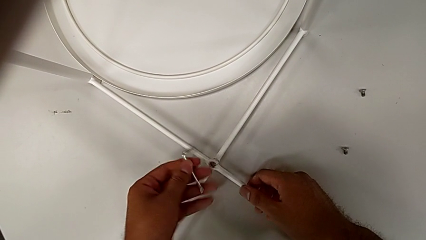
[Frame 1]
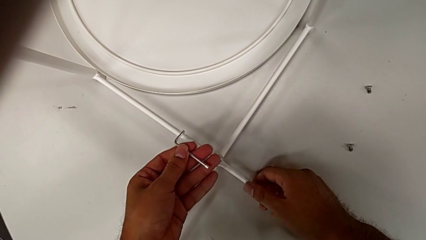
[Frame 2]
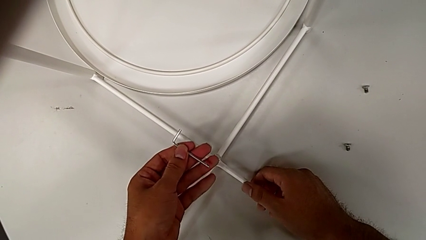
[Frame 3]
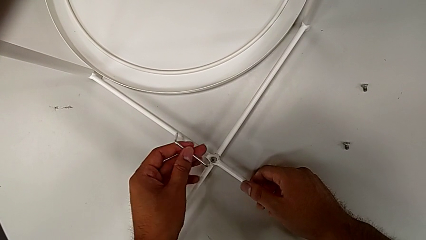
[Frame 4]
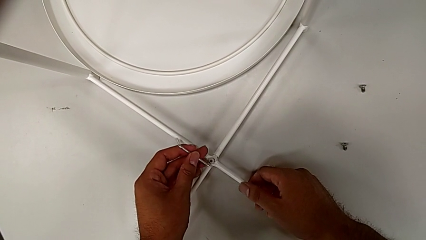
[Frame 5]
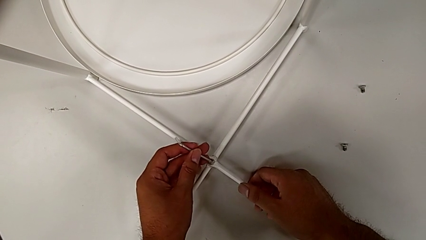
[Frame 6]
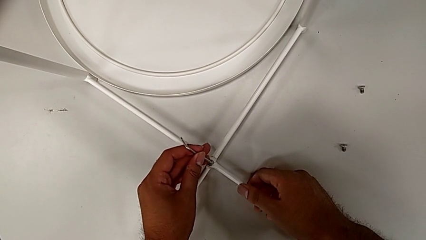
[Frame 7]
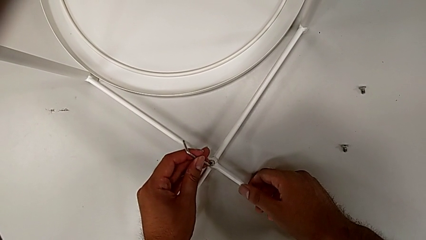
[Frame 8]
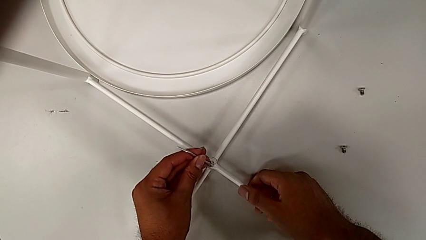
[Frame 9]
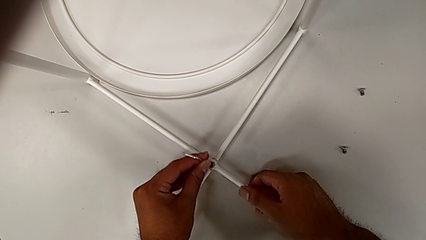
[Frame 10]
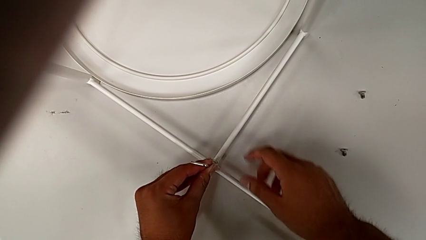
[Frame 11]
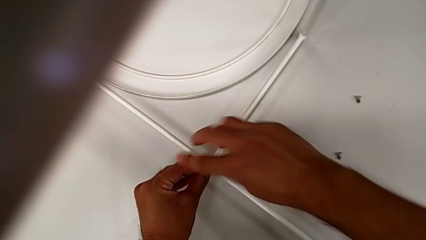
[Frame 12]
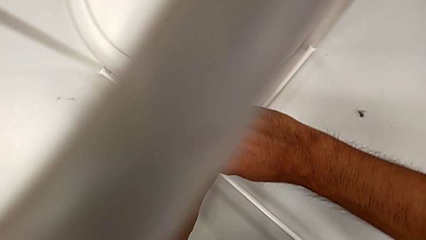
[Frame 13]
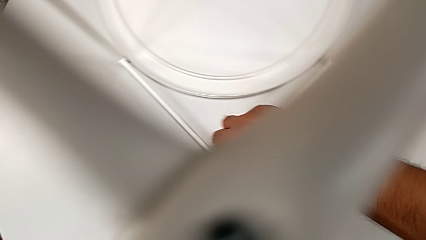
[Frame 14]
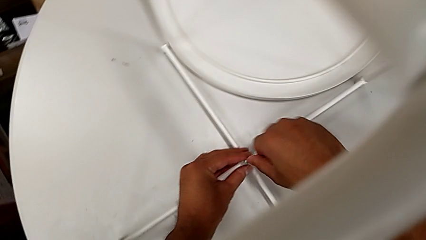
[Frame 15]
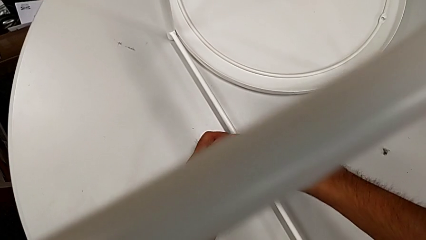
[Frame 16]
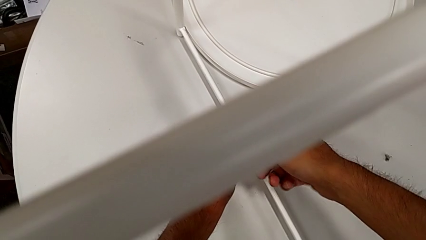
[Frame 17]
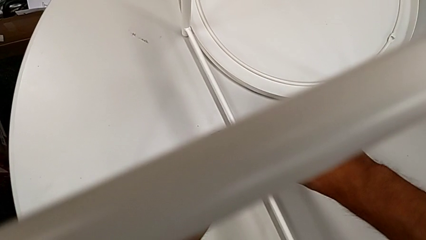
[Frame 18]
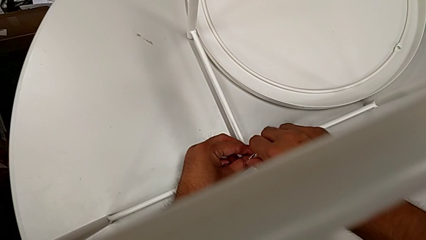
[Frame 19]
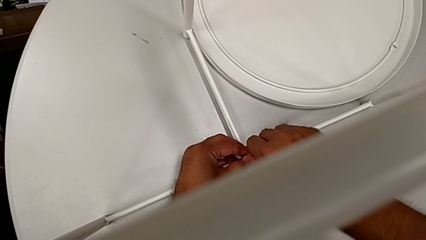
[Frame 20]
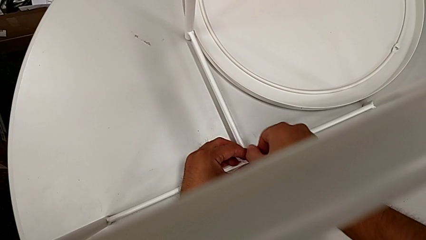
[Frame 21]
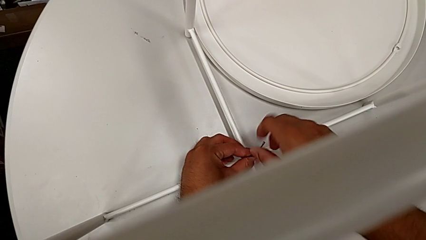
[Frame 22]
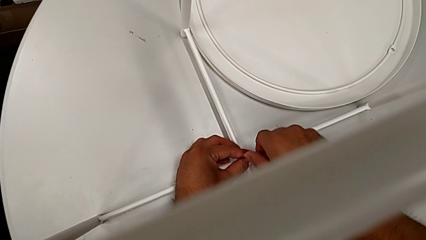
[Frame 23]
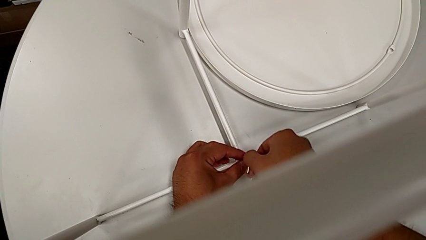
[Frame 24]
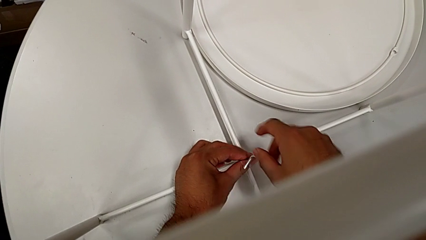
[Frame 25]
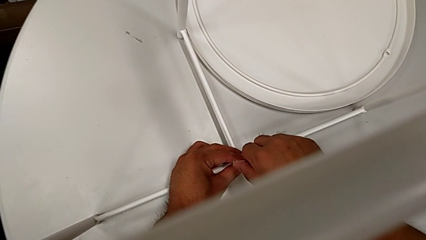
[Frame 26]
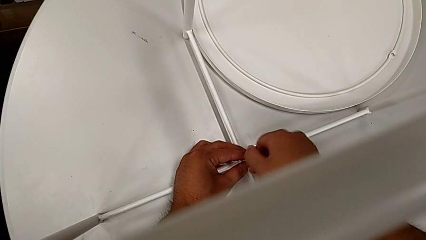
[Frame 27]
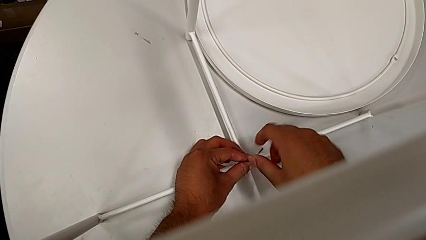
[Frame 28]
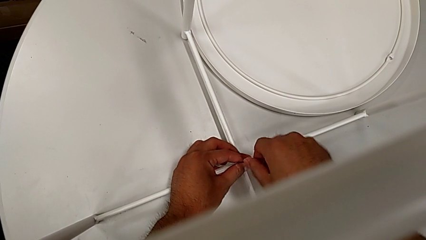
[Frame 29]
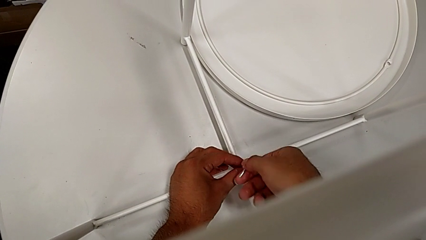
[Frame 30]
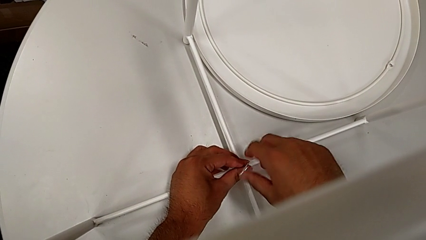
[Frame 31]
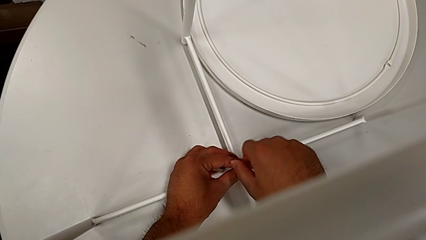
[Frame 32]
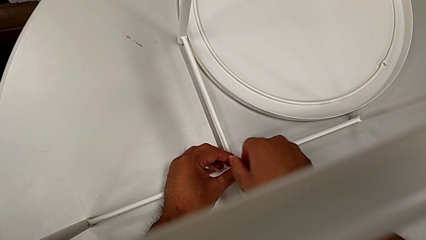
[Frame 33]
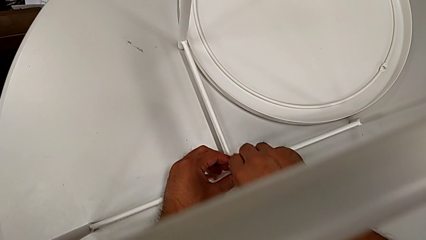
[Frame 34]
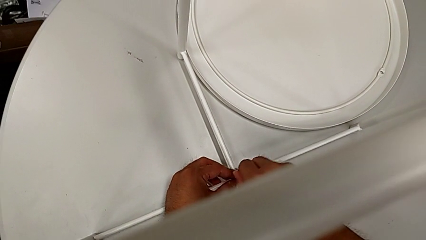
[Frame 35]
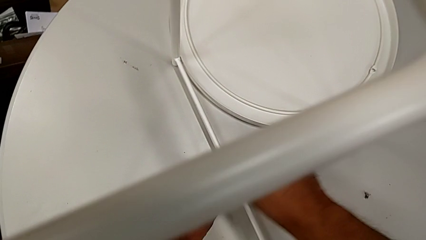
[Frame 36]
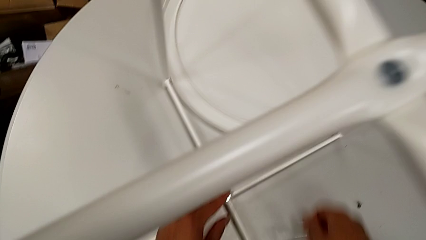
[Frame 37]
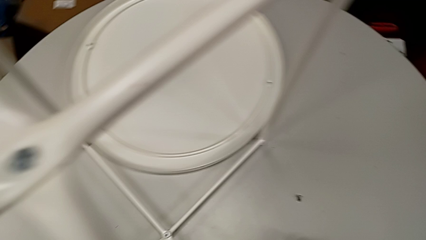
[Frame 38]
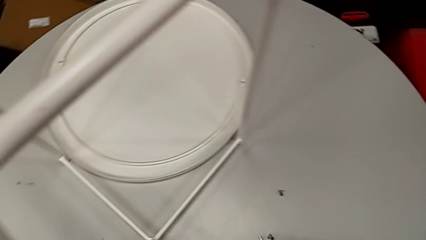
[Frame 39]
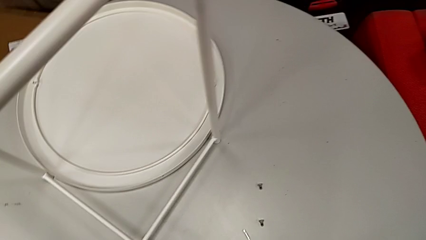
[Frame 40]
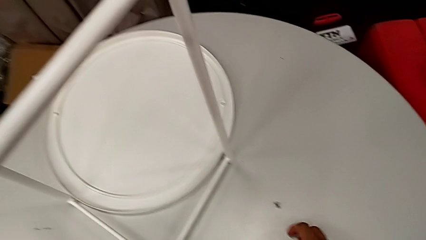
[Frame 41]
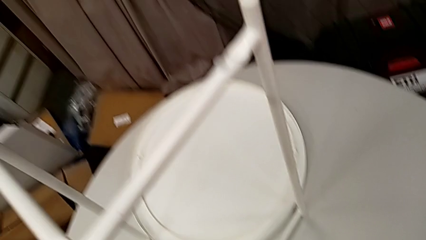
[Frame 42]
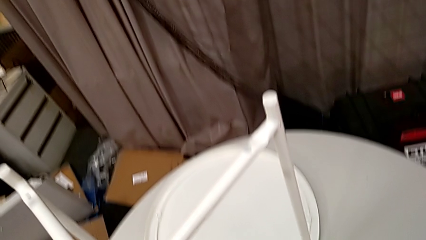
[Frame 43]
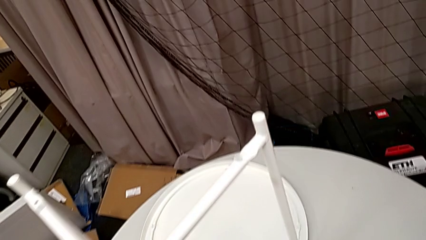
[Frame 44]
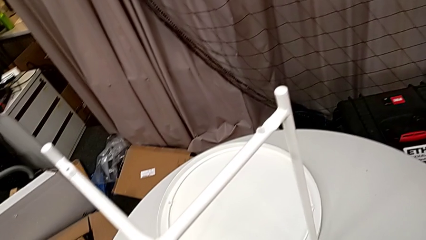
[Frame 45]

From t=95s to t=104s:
The camera wearer is assembling the bottom screw into the legs. They rotate the Allen wrench, insert it, screw the hex socket head, withdraw the Allen wrench and place it.

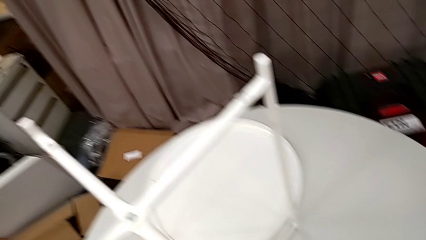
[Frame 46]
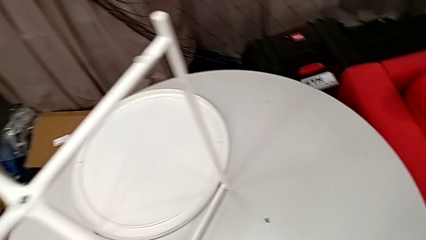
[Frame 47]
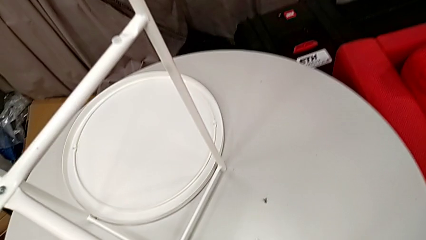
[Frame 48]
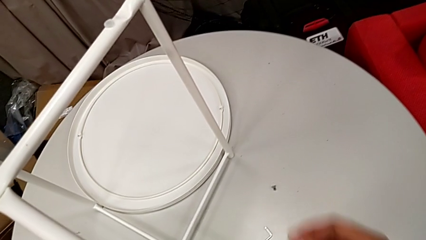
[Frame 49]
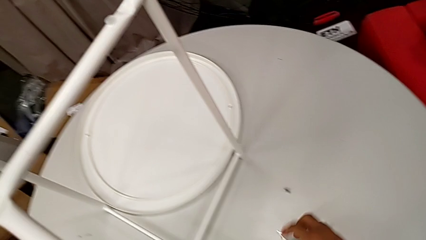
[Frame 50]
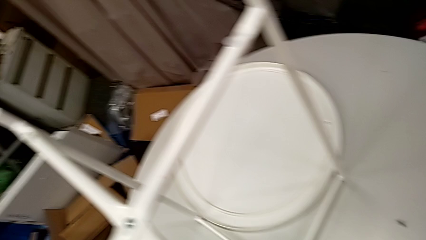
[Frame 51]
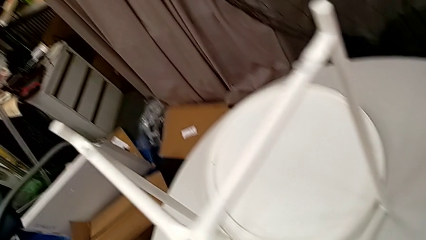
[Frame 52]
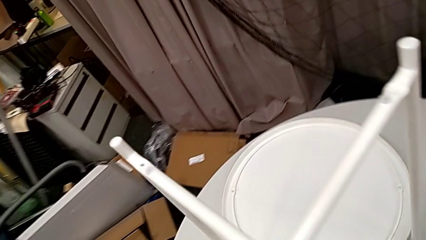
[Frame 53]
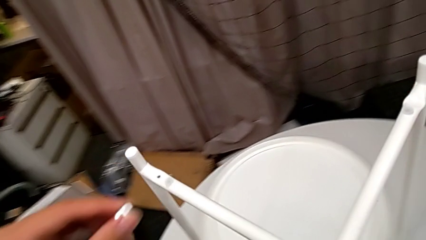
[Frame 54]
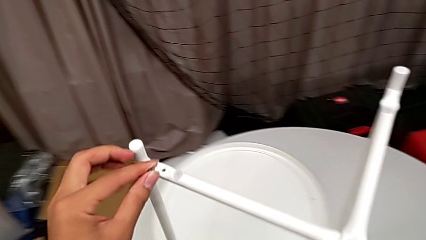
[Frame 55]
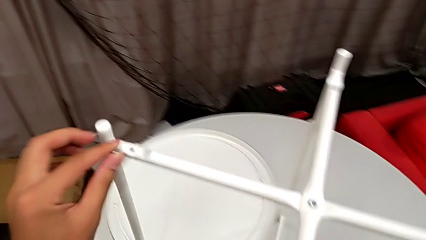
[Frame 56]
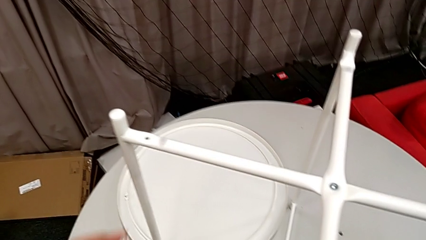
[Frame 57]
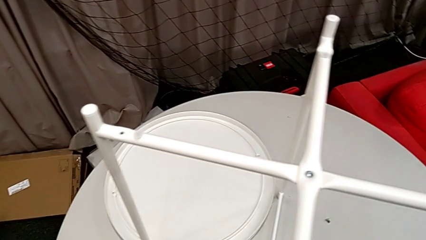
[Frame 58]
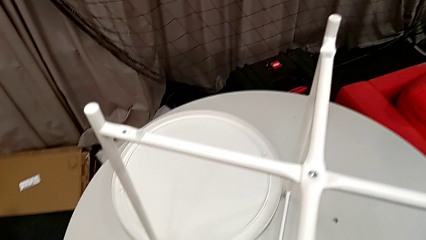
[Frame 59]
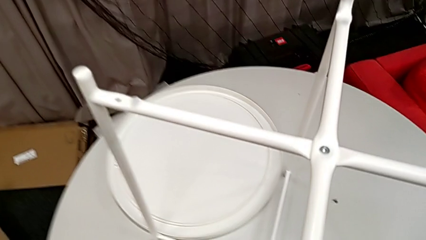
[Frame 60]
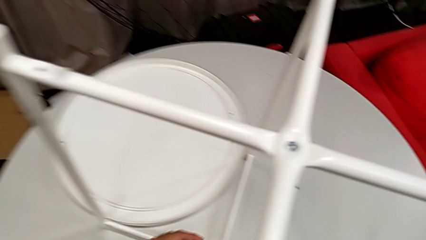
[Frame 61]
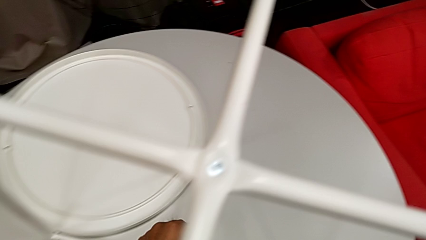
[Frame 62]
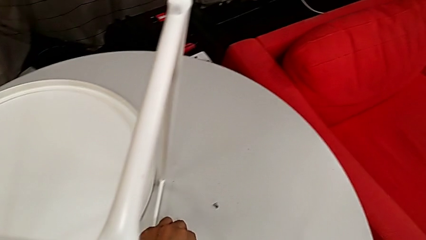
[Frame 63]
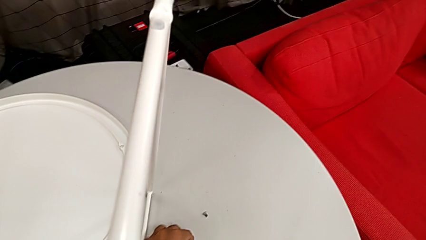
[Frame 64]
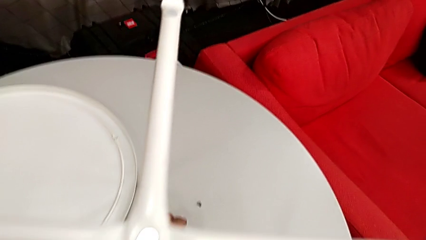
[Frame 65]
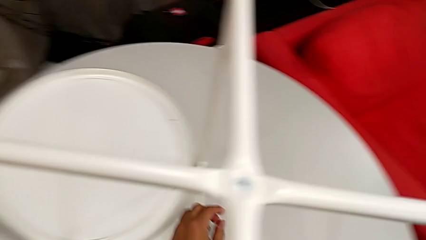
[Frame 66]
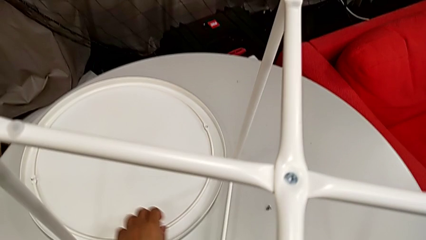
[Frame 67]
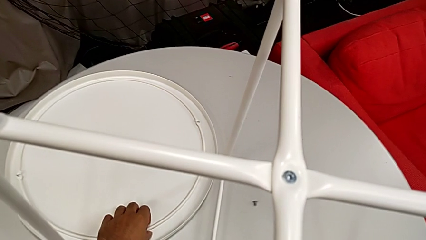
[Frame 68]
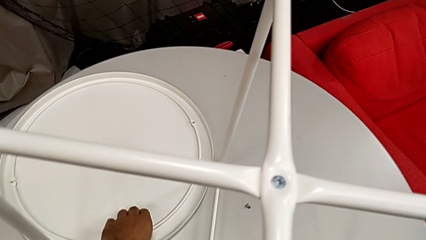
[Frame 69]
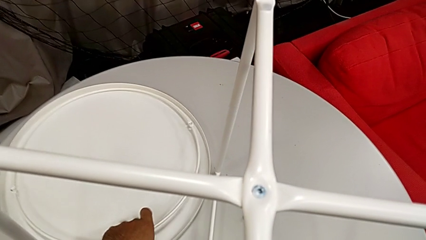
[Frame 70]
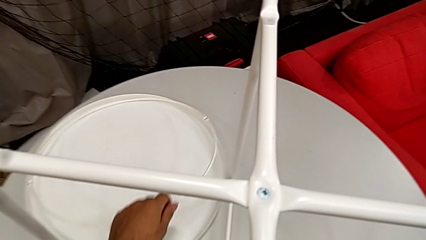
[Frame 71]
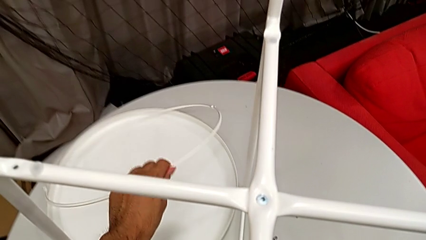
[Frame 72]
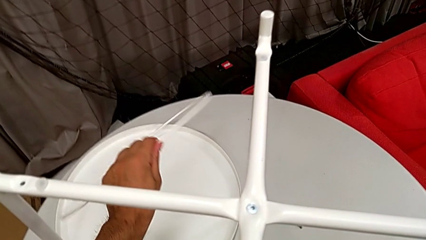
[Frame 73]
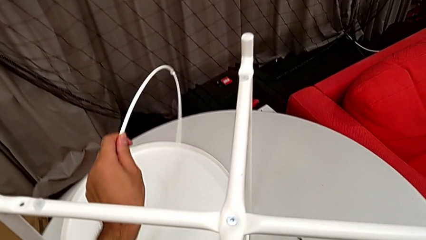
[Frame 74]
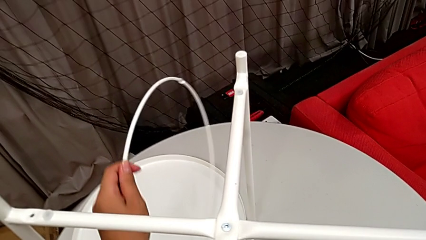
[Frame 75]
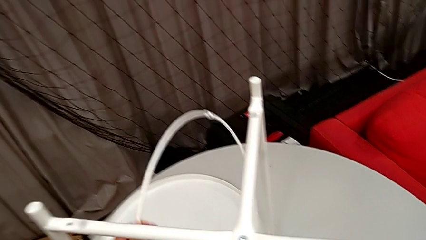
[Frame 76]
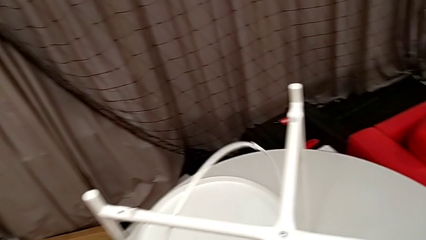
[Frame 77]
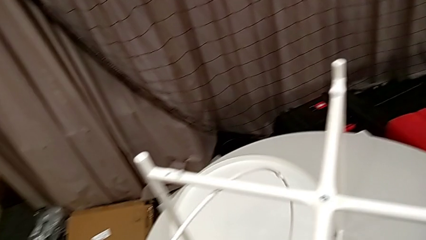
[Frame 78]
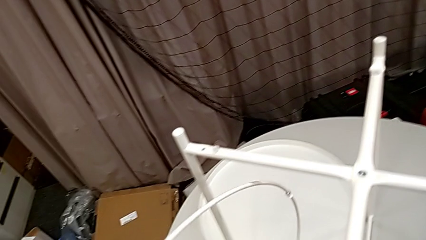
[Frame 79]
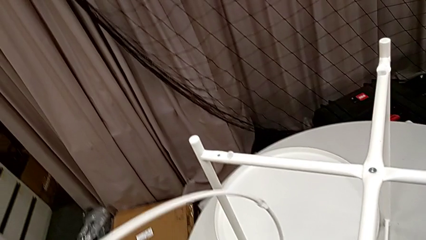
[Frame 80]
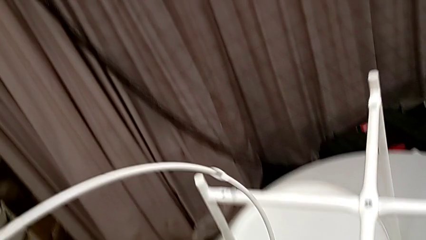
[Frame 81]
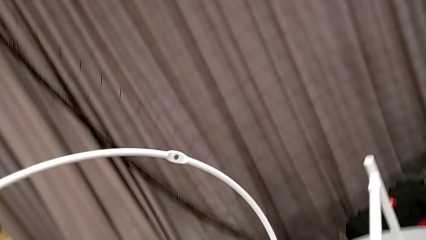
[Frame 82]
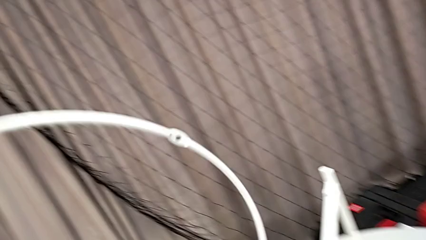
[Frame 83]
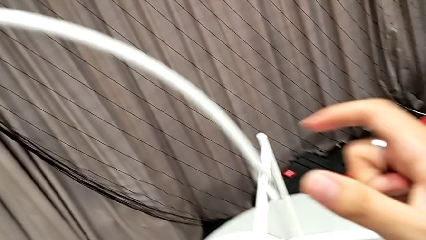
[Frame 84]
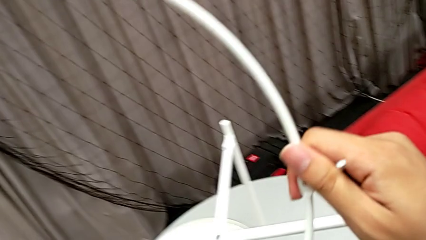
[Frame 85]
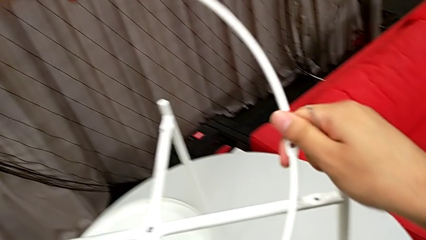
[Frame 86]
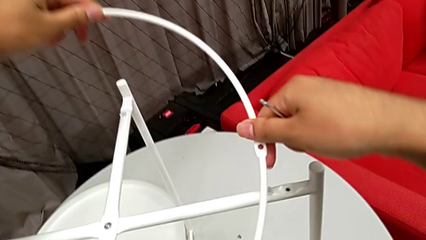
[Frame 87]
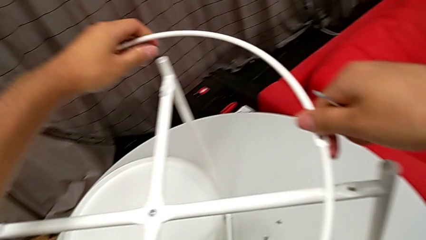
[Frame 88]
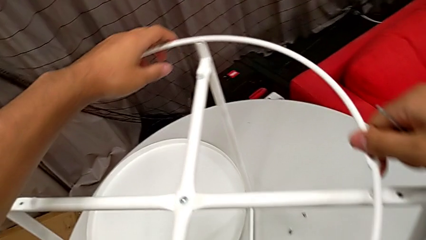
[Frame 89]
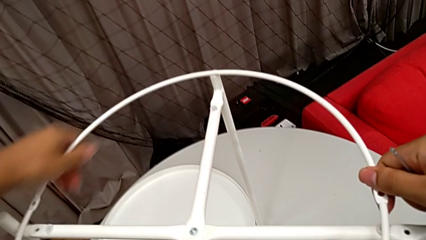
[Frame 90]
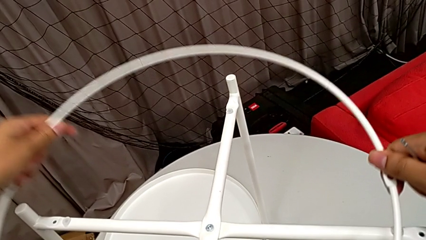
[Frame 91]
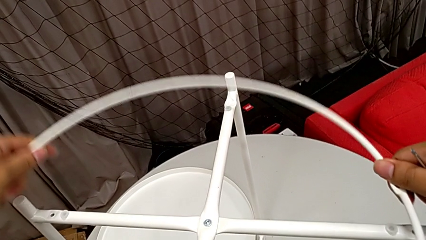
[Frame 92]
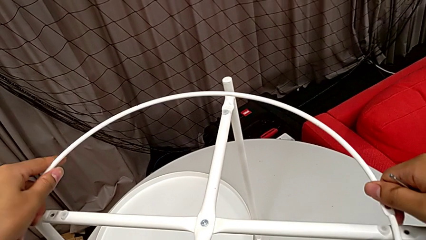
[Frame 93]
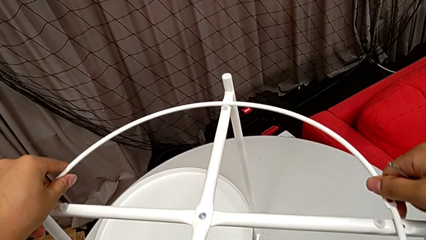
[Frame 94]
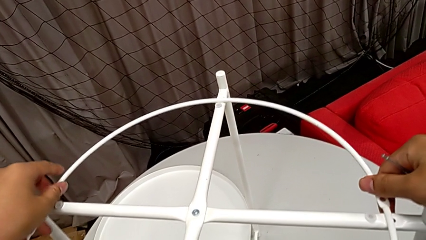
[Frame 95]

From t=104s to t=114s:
The camera wearer is screwing the circle into the legs. They grab the Allen wrench, grab the leg, place the hex socket head, lift the circle twice and begin to wrongly align it, grabbing the circle upside down.
